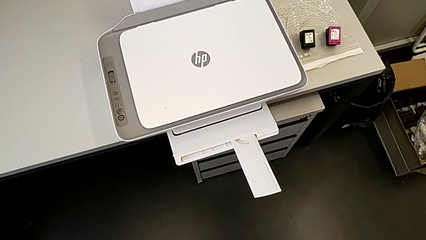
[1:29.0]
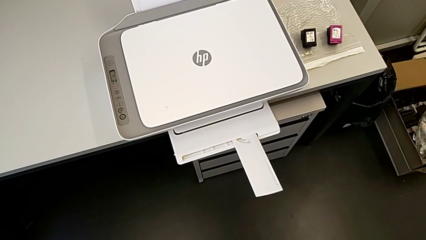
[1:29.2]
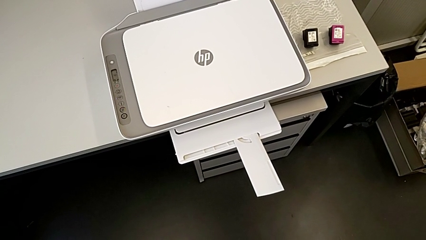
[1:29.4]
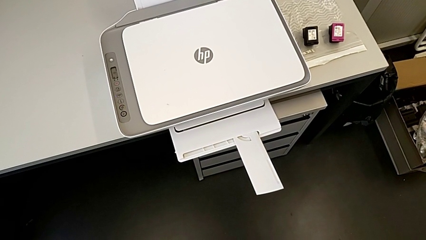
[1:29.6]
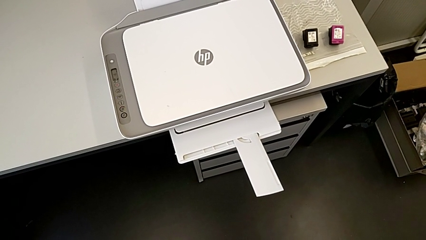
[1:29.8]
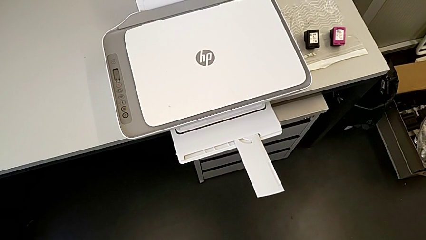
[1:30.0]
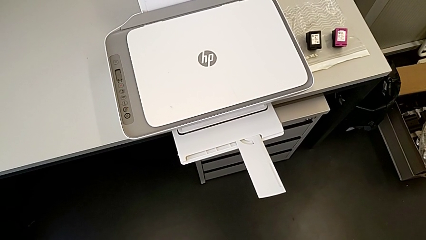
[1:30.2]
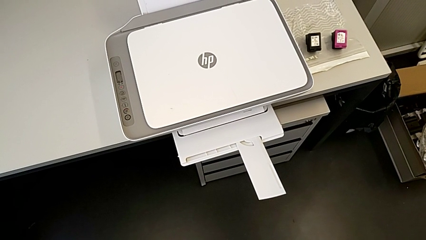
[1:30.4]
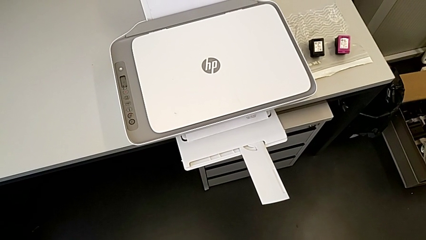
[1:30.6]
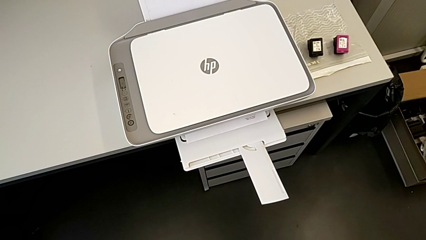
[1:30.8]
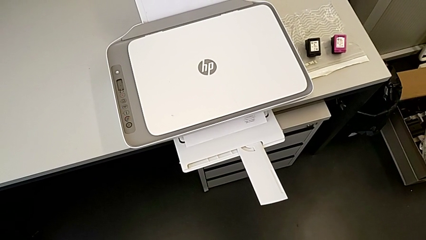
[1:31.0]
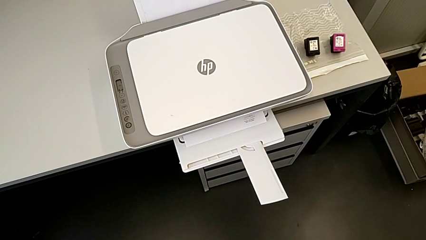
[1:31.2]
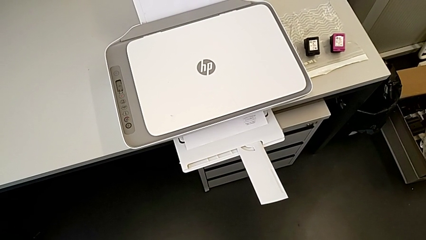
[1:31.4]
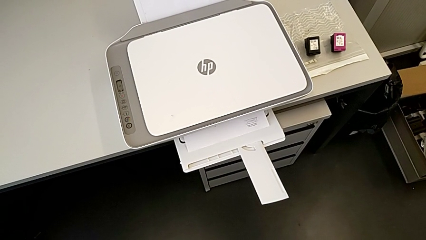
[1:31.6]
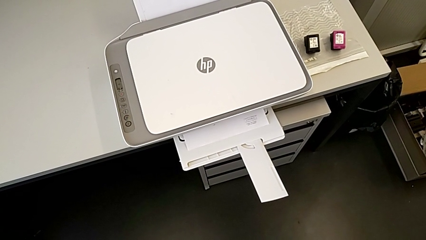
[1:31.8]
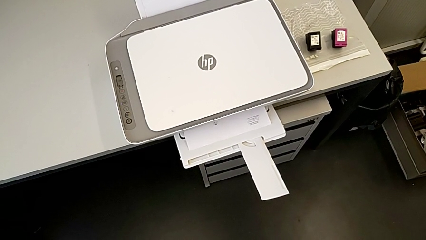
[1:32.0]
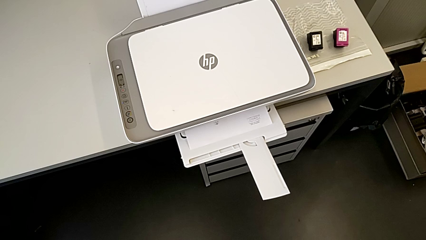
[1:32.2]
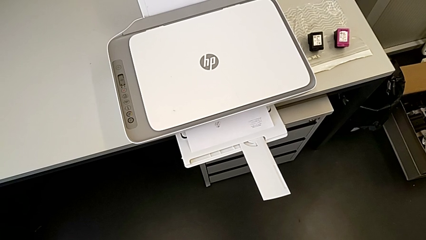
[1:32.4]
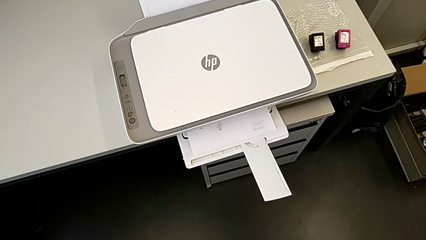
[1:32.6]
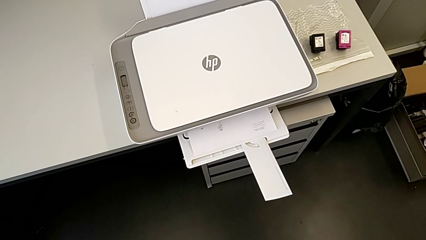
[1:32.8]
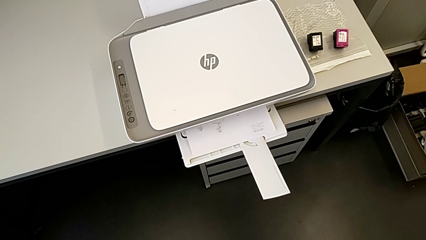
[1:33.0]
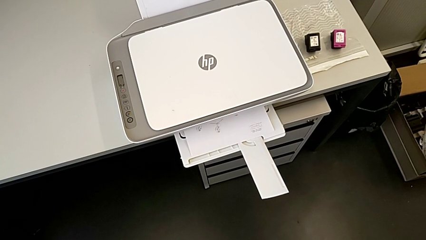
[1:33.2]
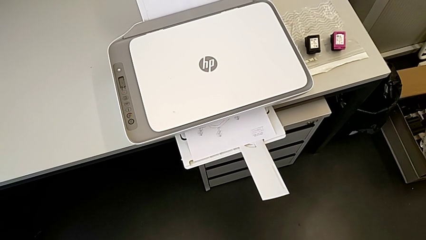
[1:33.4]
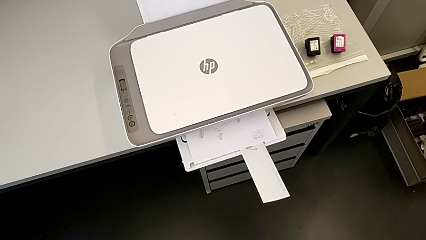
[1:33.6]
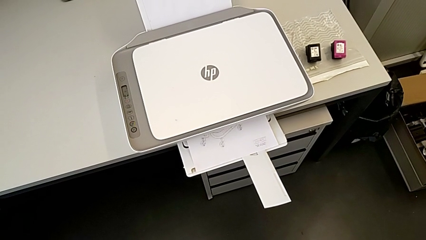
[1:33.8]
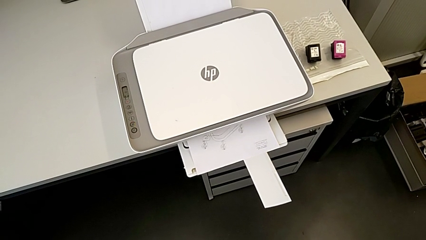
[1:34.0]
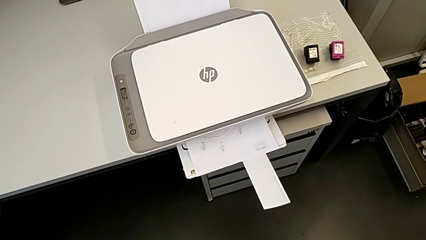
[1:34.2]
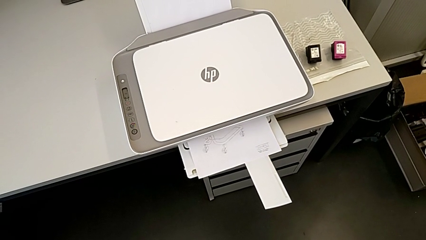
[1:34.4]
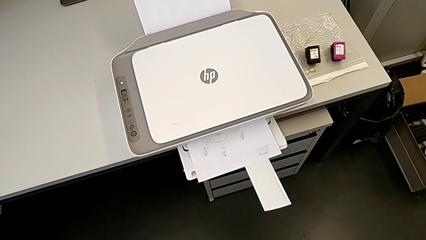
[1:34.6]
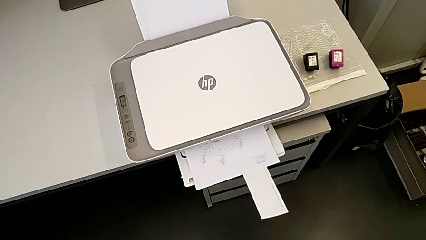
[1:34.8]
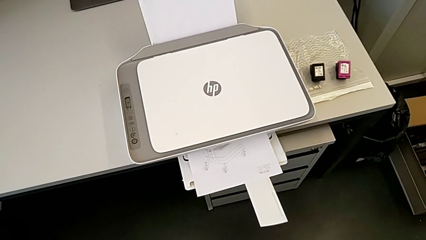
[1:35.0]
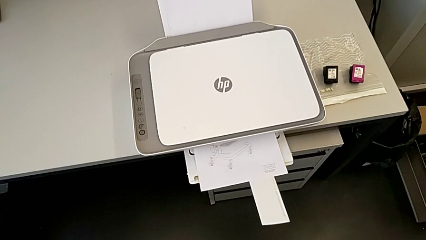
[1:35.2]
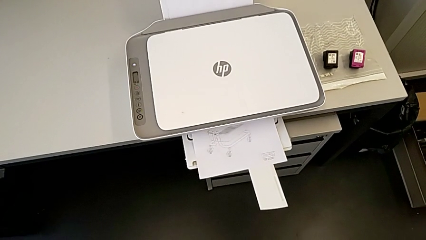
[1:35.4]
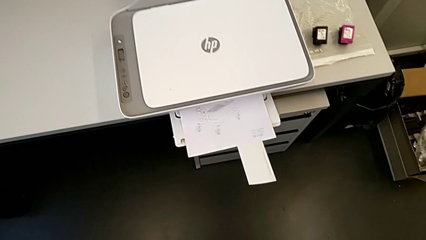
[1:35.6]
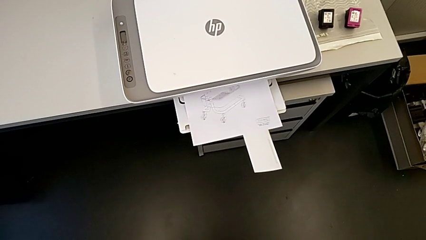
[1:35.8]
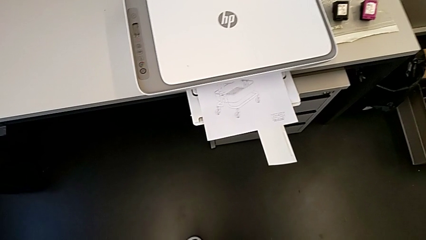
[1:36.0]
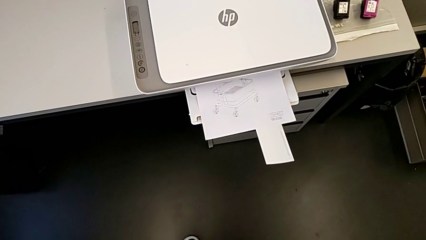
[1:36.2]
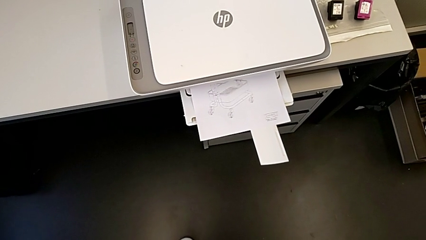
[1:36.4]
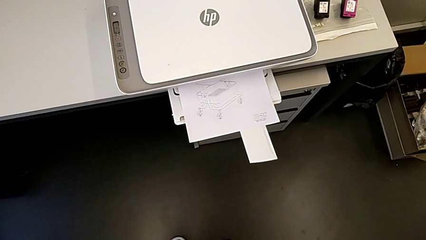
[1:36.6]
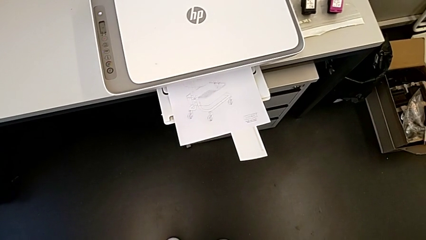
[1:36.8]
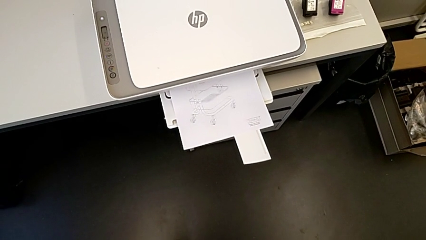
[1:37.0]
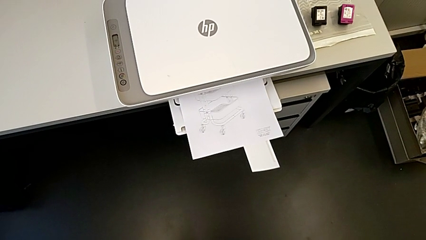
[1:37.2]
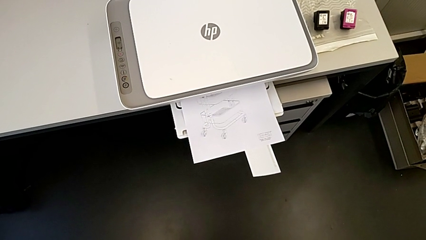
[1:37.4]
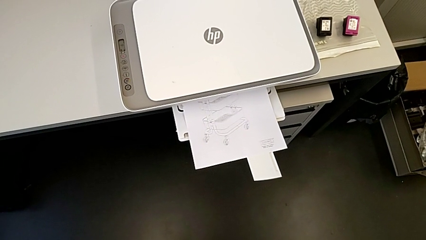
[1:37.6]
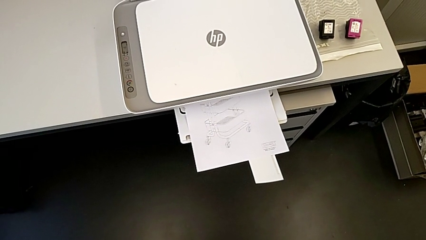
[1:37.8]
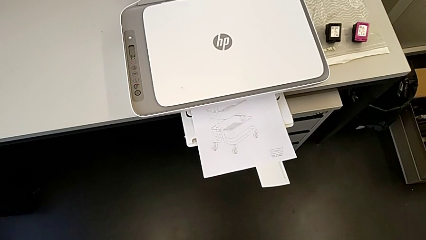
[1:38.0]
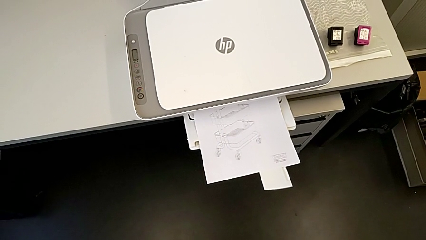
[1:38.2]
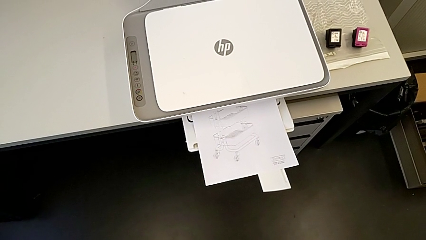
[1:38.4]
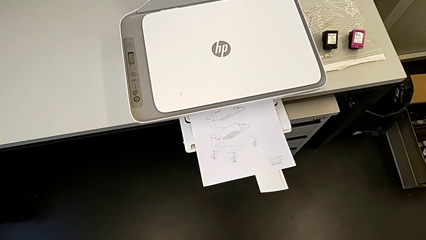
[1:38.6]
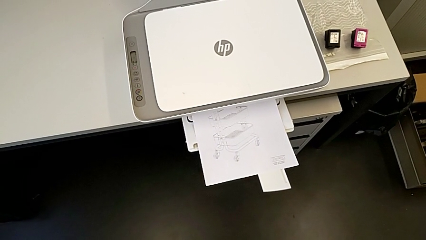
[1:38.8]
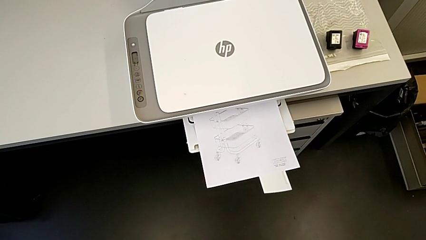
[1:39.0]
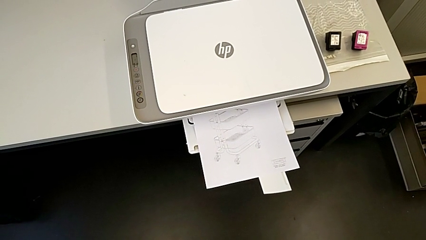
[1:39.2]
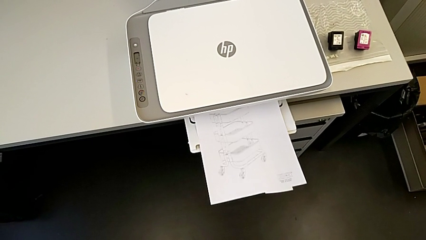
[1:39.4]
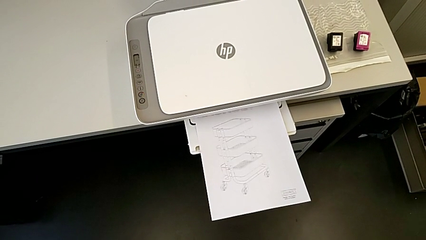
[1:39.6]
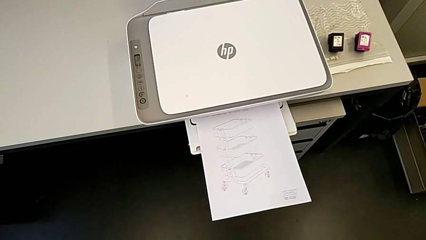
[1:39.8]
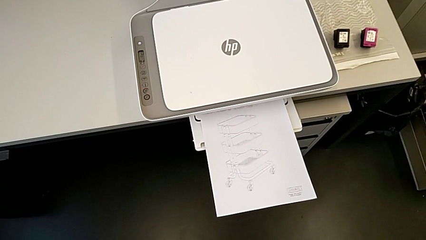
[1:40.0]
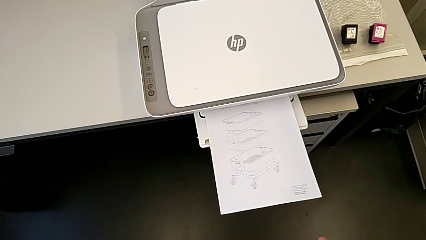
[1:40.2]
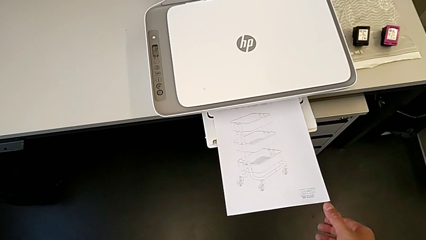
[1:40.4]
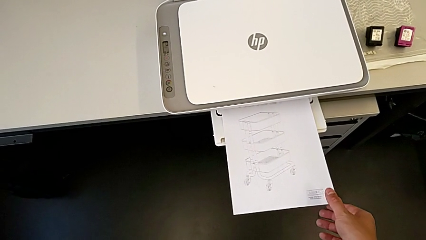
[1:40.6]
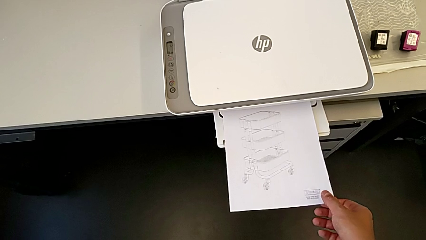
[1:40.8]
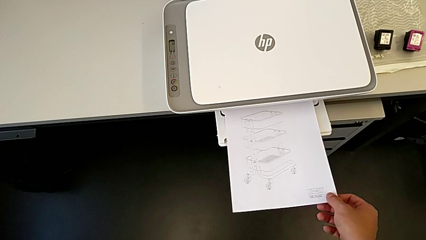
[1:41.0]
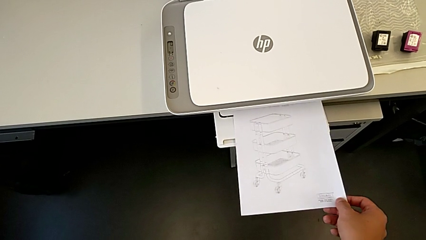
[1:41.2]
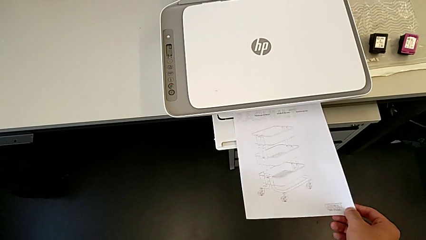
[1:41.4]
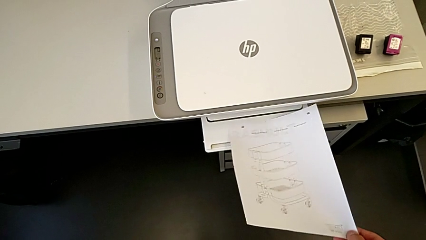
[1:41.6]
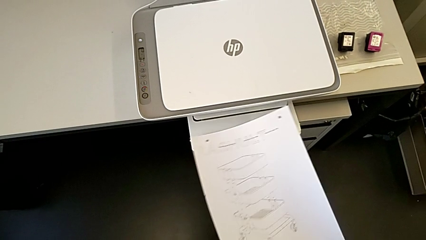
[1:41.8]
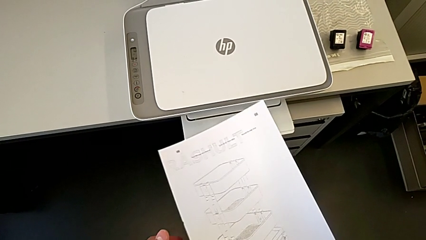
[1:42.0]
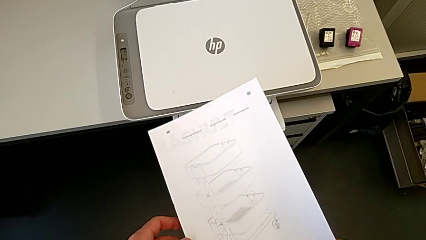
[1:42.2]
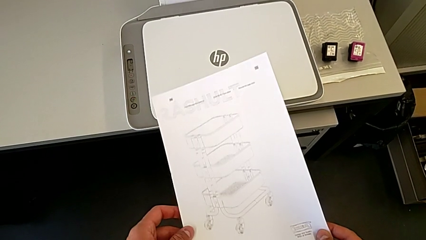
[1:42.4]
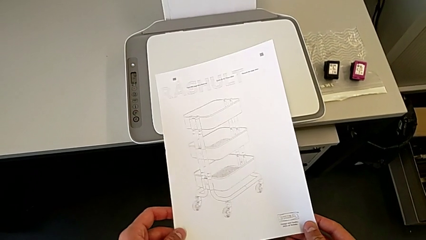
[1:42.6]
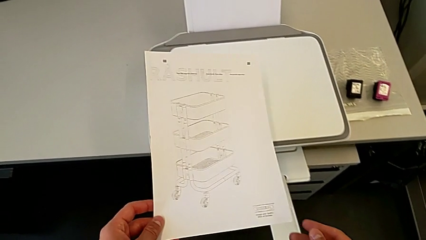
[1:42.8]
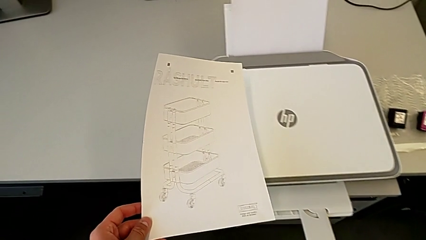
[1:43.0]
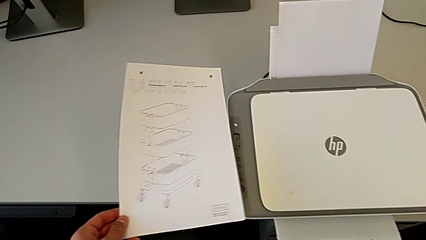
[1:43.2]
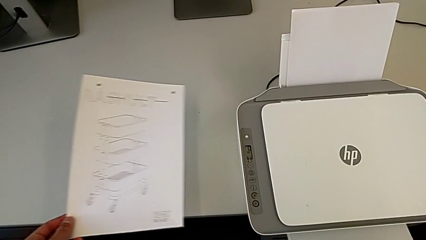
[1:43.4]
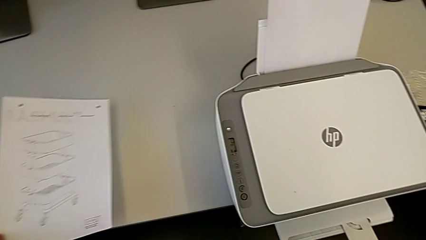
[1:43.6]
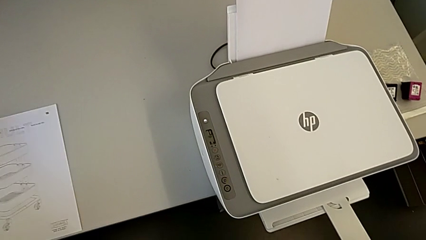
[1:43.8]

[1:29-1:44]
The camera wearer is printing a black-and-white copy. They grab the copy.
